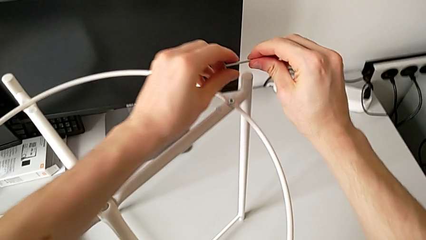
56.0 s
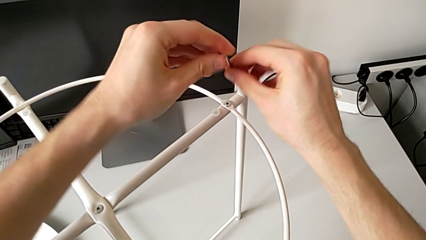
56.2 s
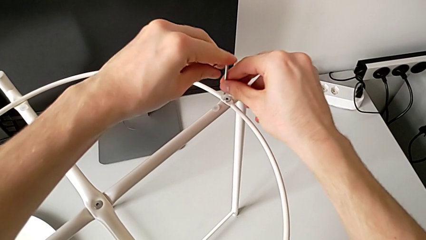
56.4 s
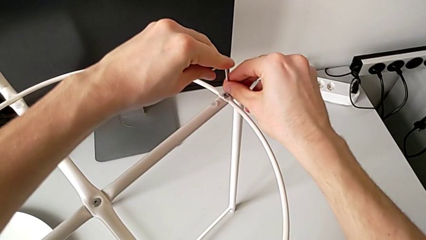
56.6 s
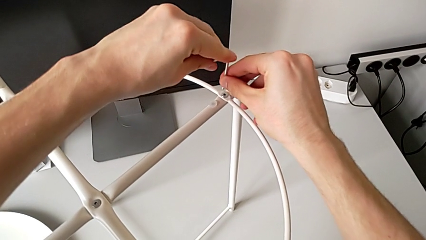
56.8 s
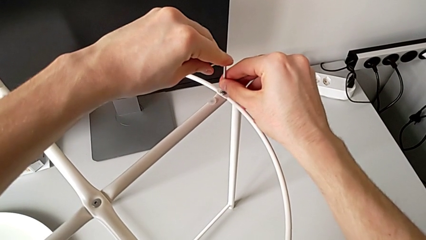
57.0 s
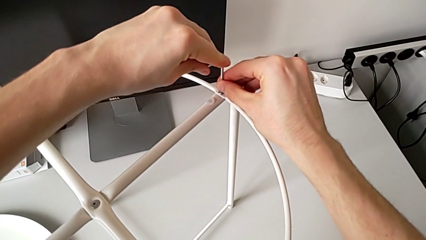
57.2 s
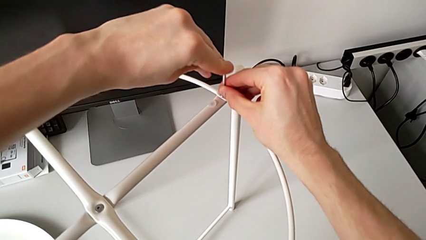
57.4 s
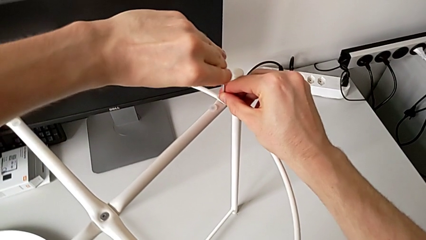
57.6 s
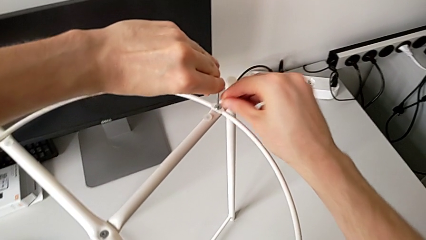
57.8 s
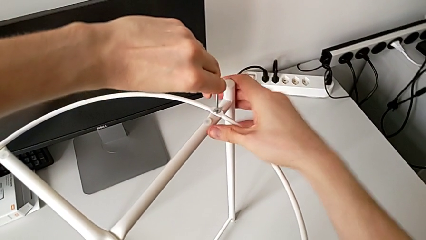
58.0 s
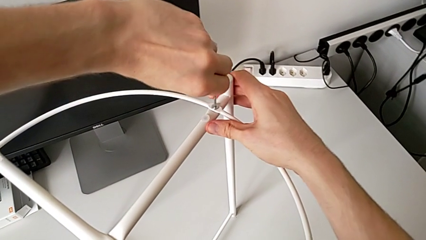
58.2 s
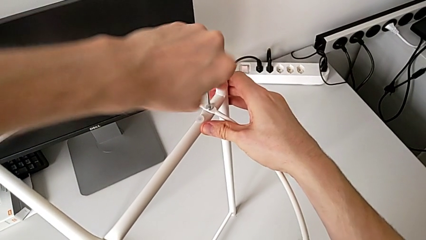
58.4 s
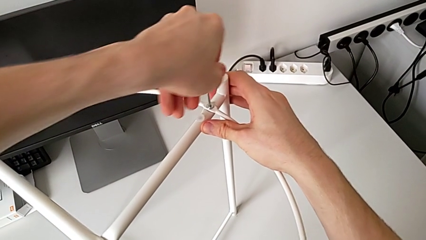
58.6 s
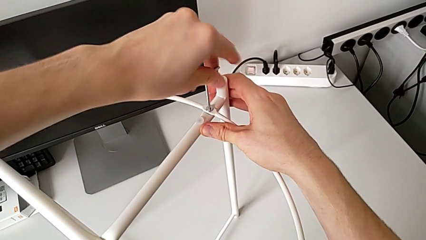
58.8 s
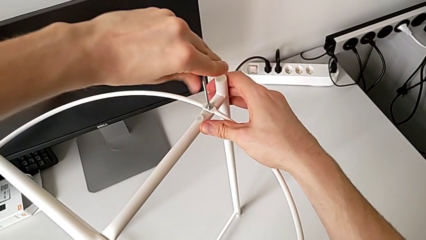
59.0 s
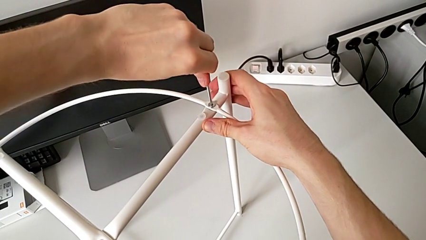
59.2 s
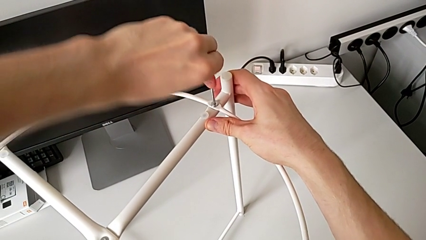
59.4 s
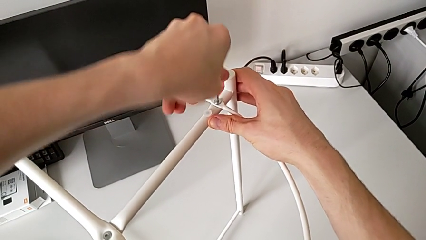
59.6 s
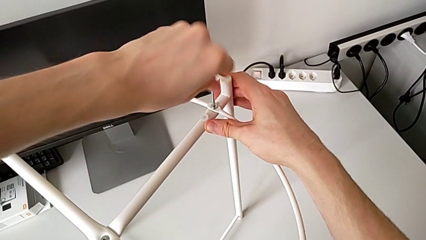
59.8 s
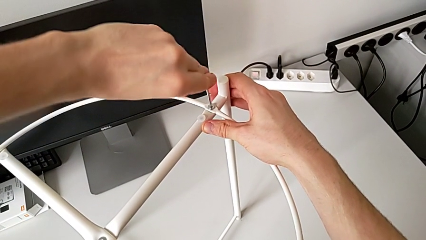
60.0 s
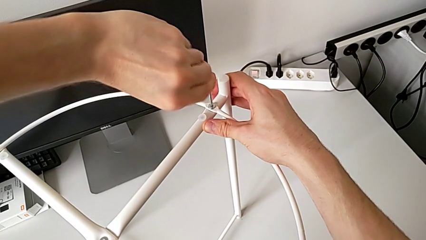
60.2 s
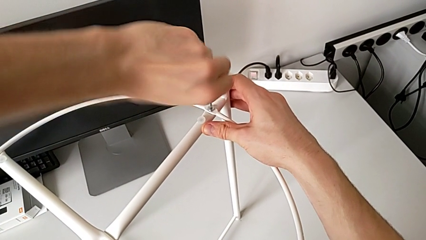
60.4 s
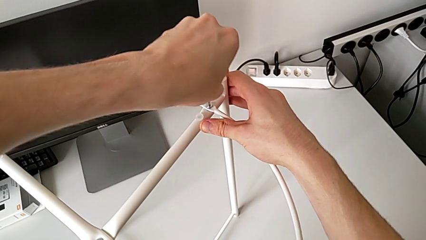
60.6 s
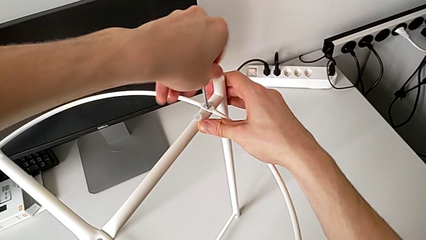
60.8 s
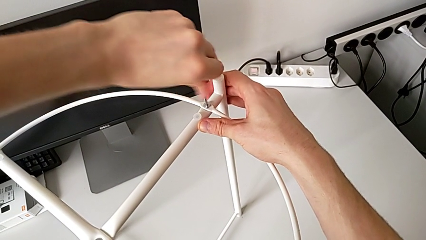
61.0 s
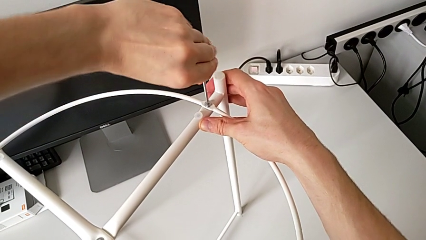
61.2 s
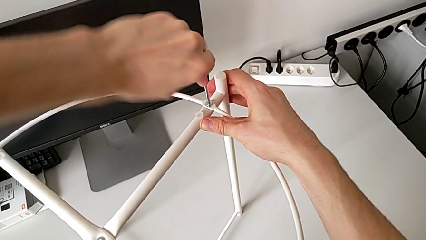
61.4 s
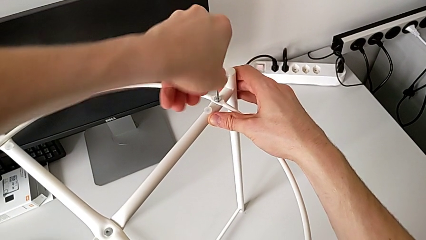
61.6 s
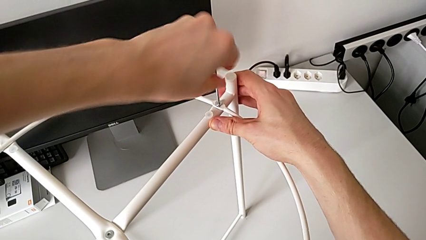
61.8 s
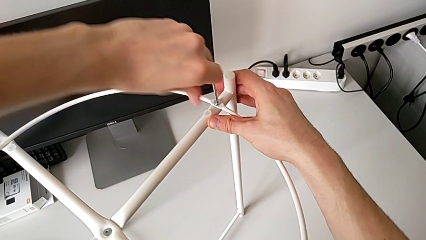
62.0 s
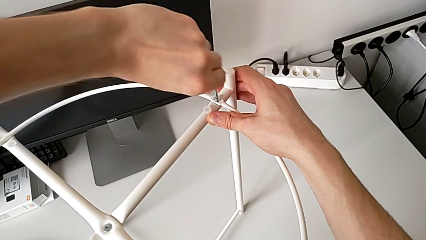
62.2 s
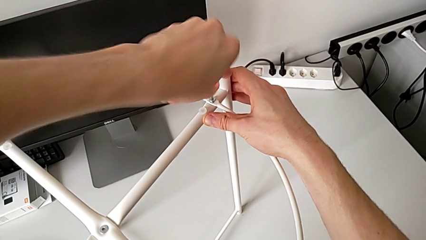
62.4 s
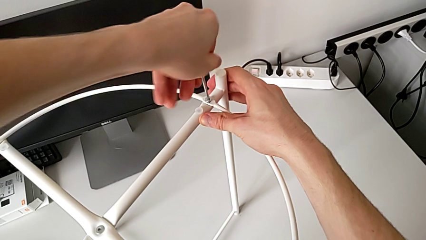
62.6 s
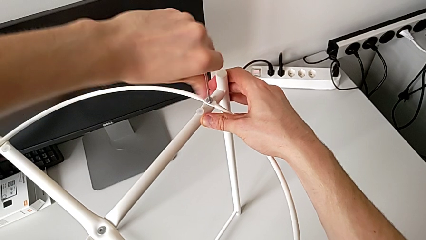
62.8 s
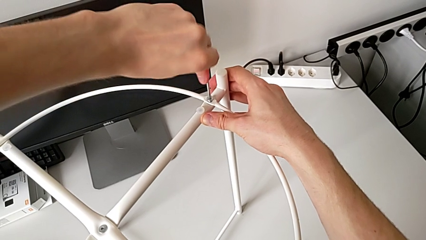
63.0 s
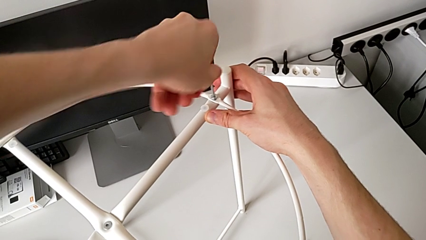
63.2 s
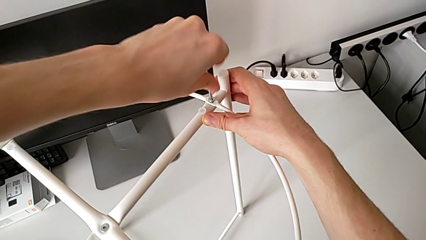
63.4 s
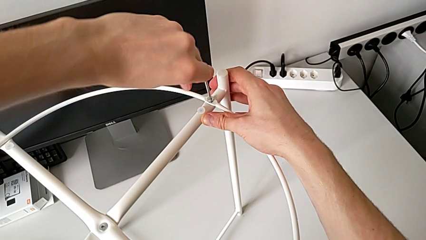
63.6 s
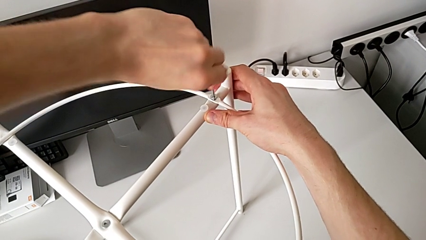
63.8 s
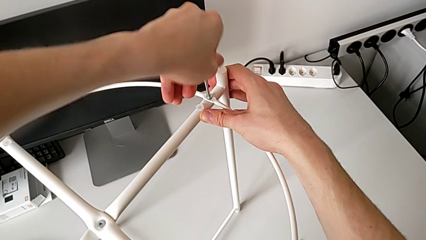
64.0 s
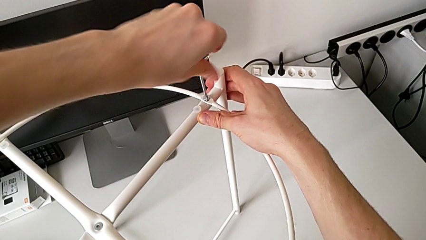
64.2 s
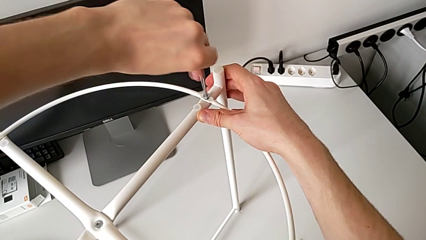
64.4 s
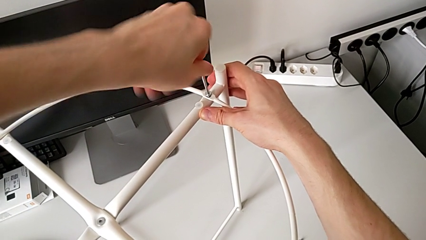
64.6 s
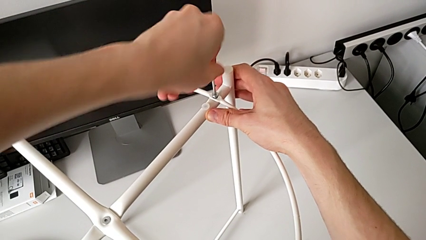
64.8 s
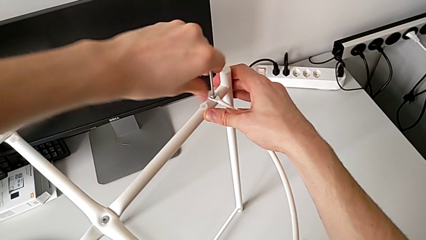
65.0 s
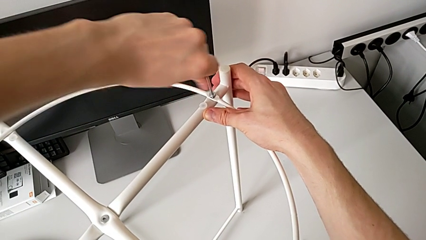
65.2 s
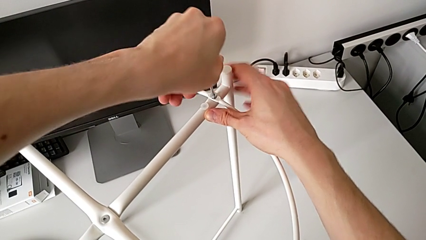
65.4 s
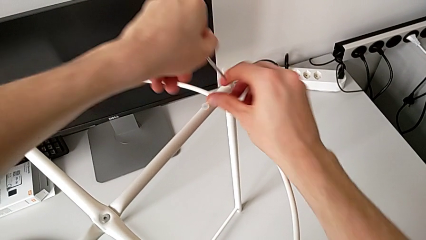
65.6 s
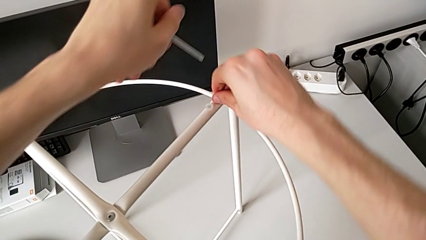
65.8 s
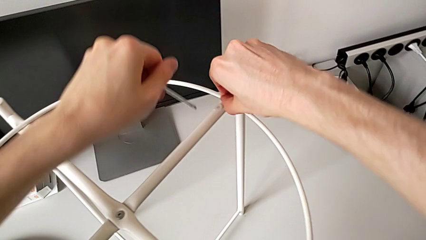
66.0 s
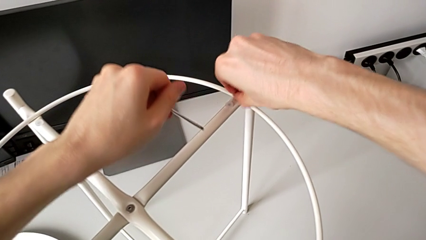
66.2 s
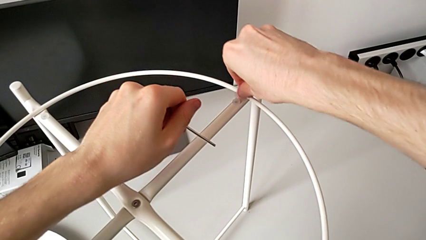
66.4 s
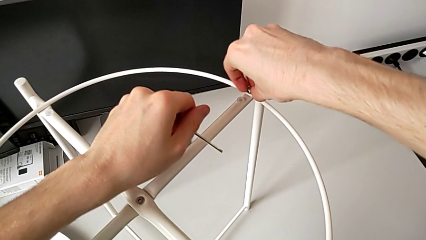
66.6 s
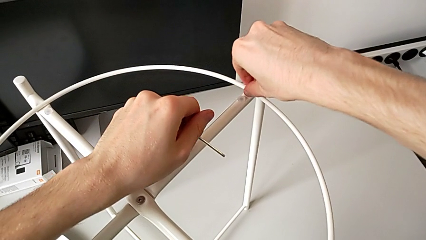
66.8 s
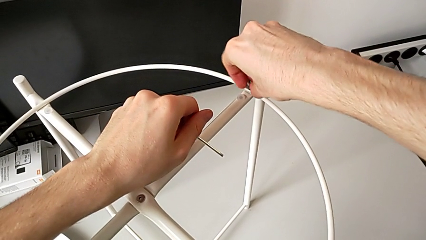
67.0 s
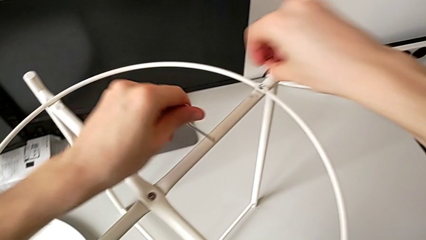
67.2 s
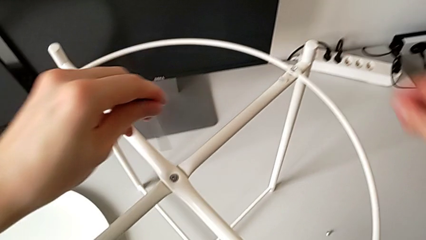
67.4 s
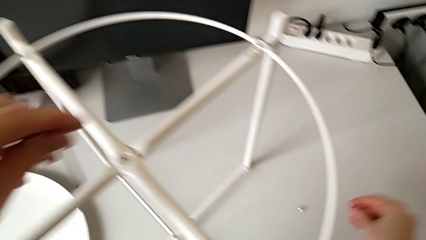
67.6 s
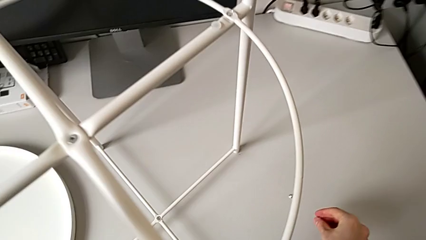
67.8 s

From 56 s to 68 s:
The camera wearer is unscrewing the hex socket heads of the circle. They rotate the Allen wrench, insert it, unscrew the hex socket head, withdraw the Allen wrench, unscrew the hex socket head, disassemble it and place it.

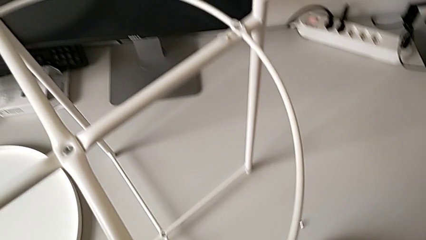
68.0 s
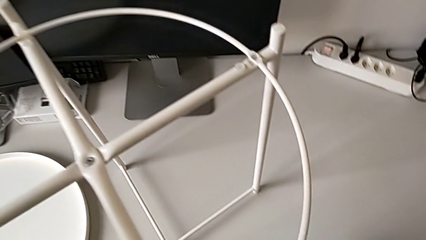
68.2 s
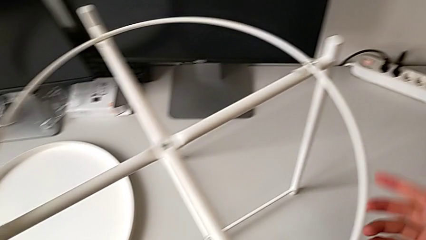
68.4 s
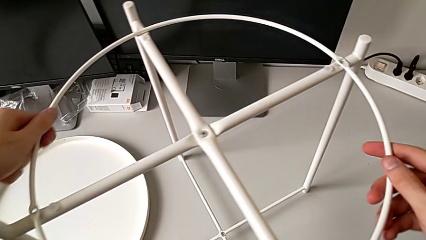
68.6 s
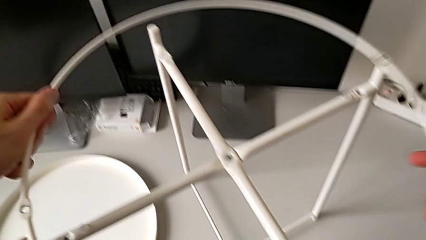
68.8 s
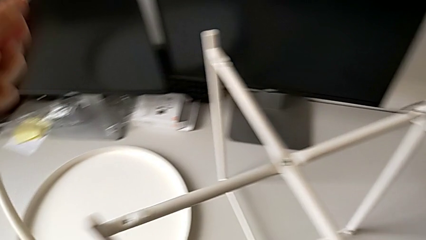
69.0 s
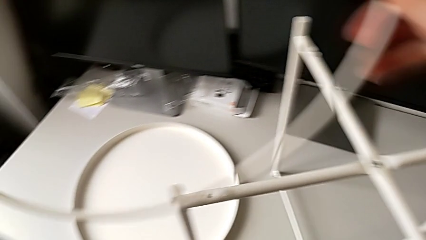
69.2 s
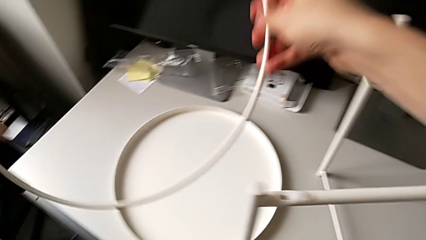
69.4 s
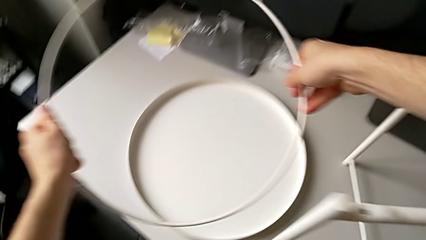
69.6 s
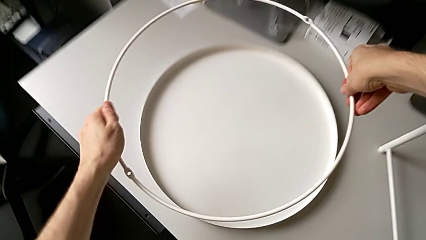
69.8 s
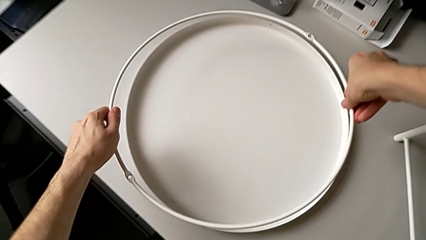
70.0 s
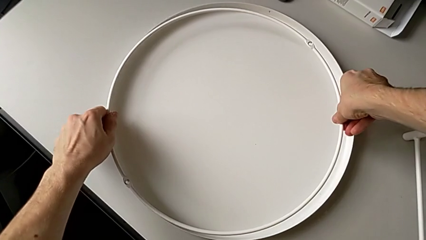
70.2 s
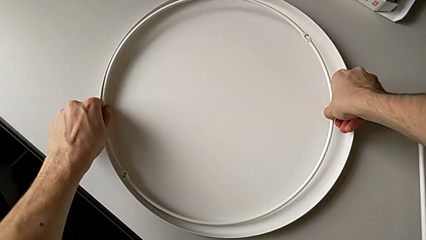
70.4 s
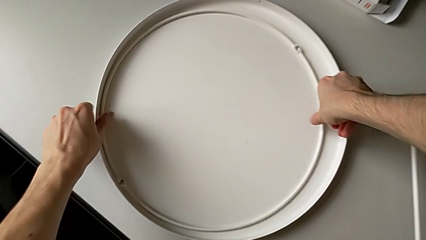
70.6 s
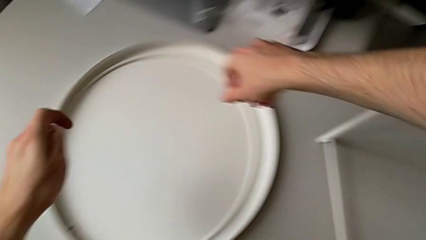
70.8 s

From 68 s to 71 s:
The camera wearer disassembles the circle. They disassemble the circle and place it.

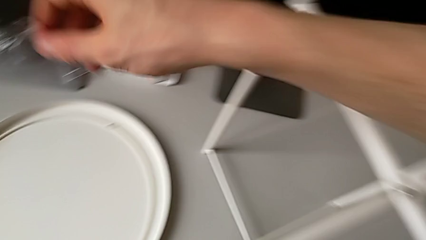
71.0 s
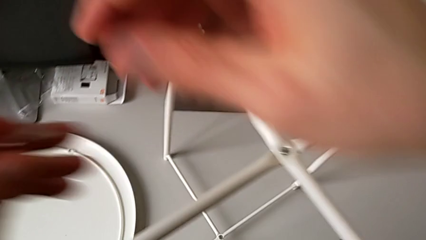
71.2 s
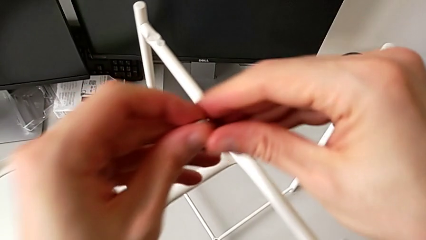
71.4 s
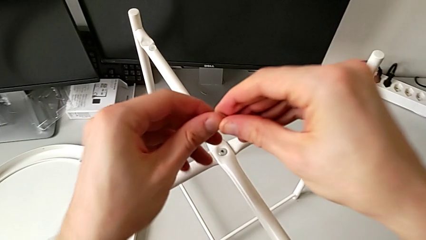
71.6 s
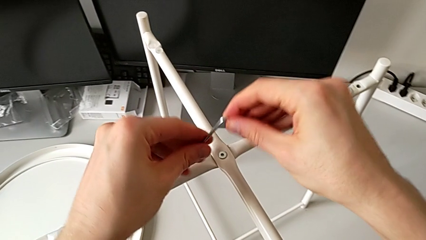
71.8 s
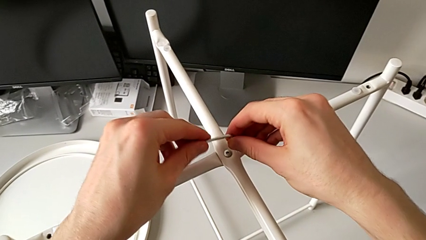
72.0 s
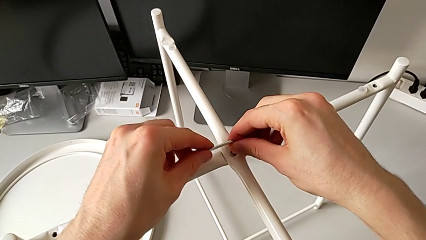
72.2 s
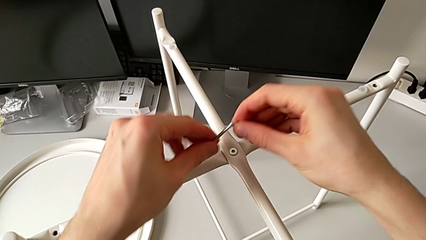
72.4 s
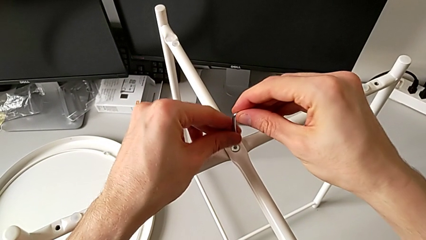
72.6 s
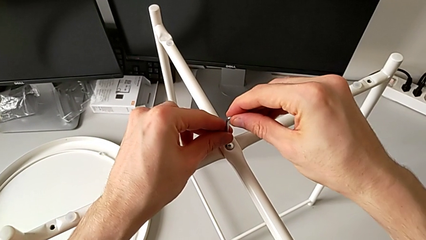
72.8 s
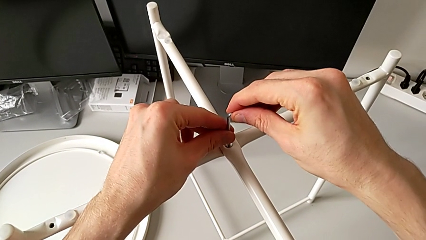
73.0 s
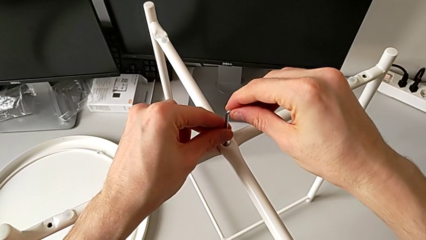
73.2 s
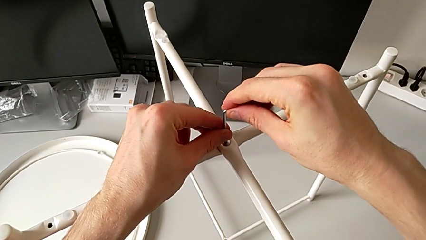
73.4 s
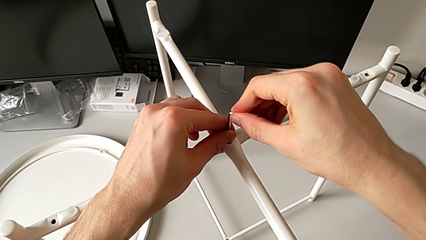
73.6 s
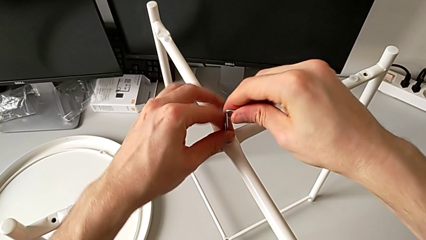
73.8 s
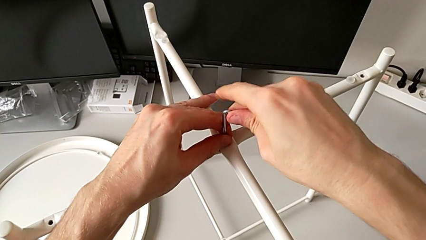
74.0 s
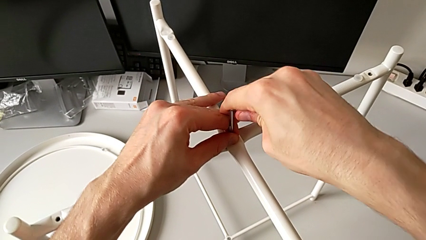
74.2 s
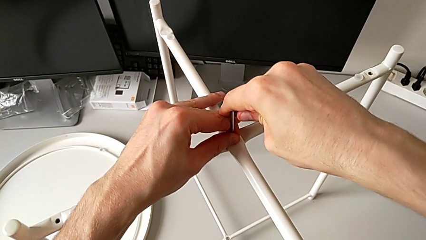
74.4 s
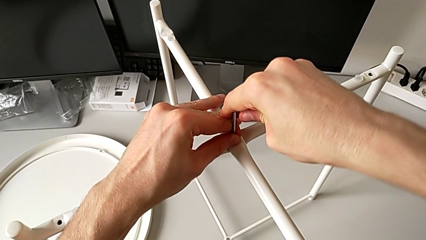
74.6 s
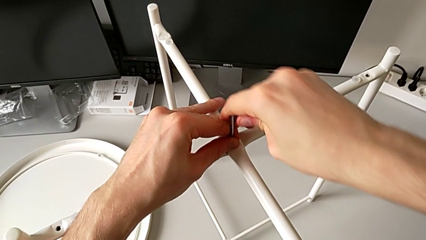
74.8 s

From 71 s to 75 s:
The camera wearer is unscrewing the top hex socket head of the leg. They approach the hex socket head, rotate the Allen wrench and insert the Allen wrench.
